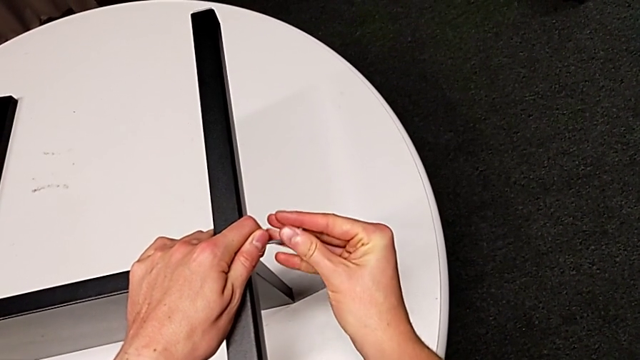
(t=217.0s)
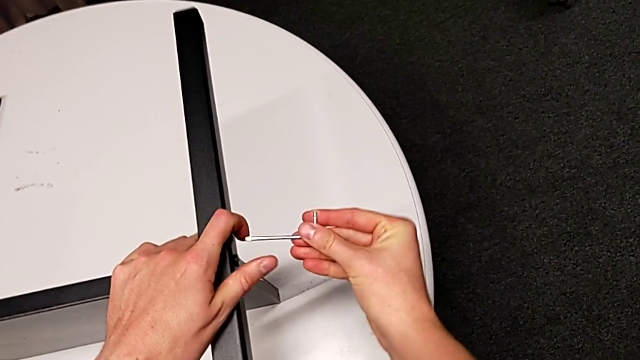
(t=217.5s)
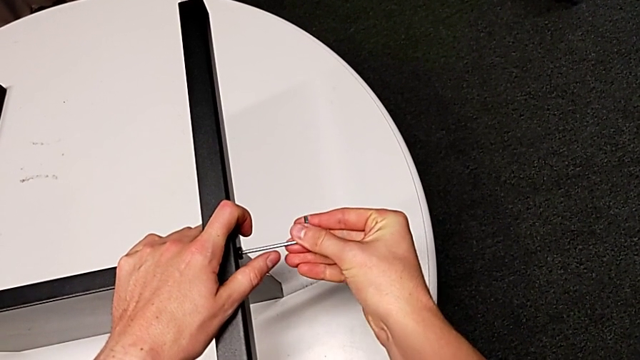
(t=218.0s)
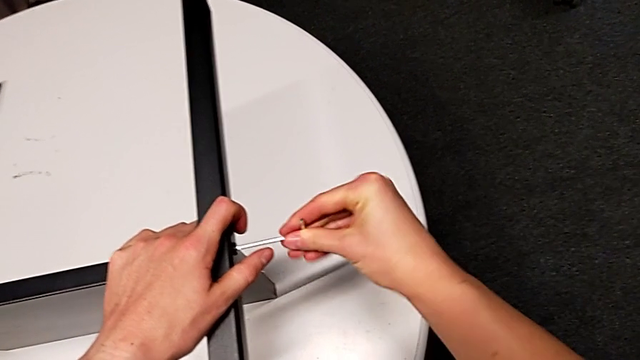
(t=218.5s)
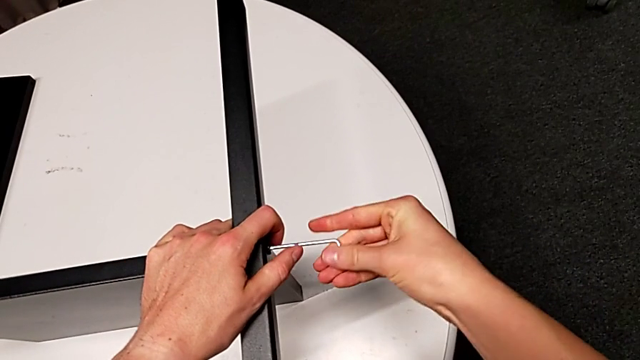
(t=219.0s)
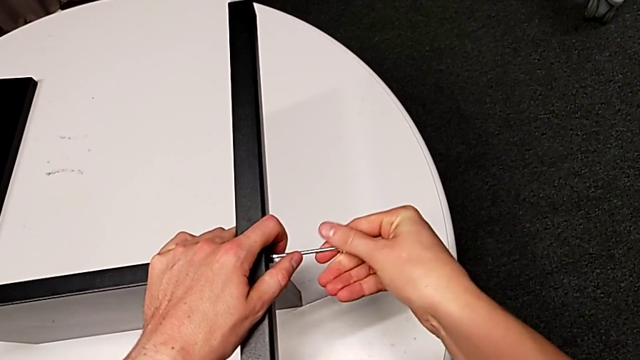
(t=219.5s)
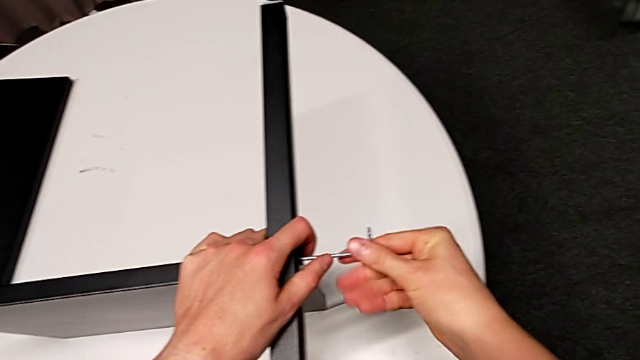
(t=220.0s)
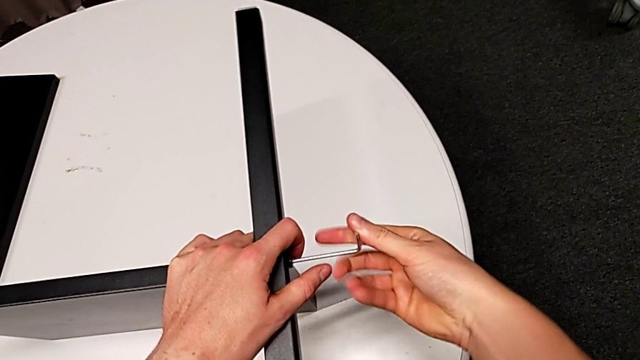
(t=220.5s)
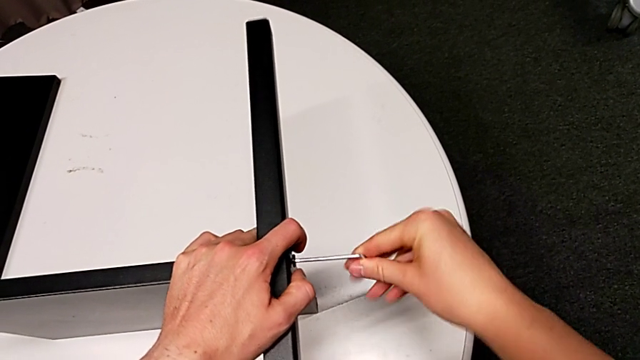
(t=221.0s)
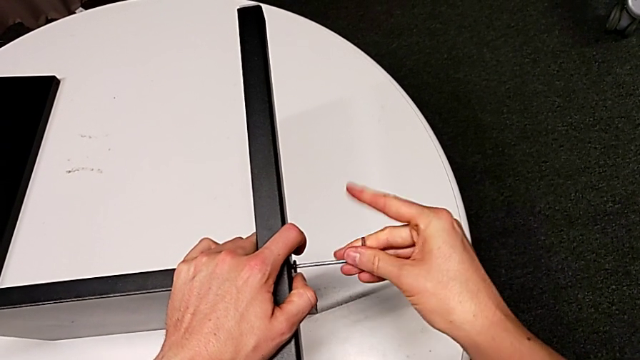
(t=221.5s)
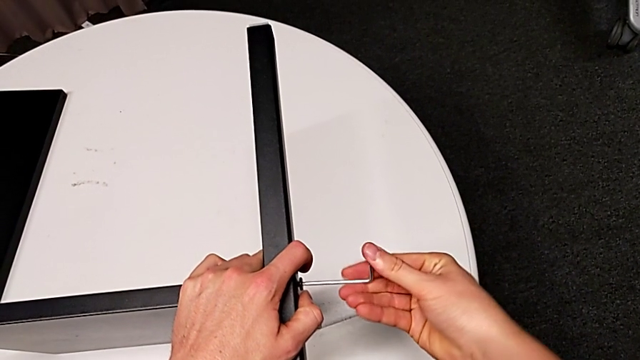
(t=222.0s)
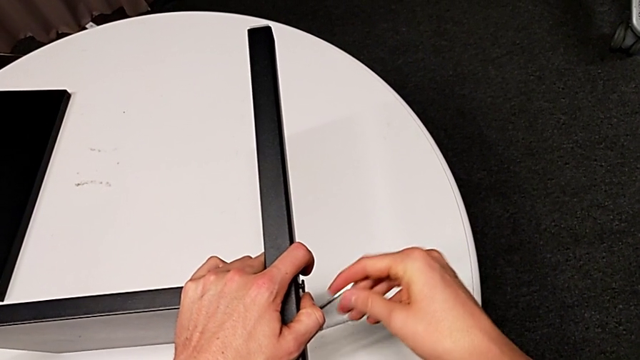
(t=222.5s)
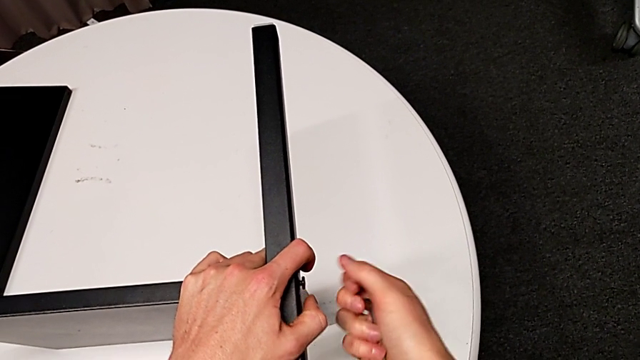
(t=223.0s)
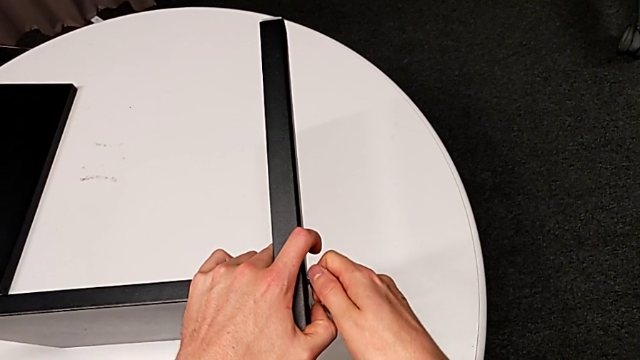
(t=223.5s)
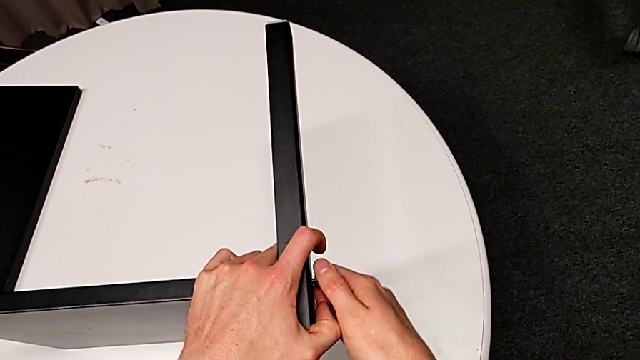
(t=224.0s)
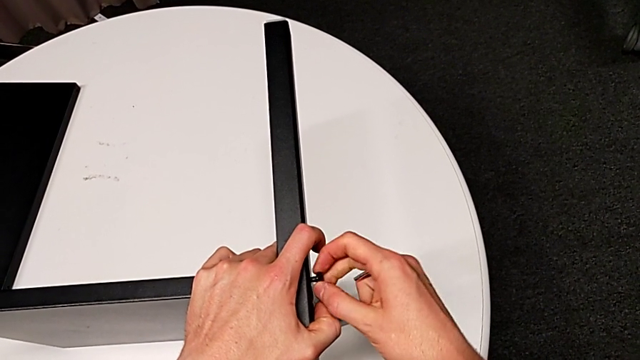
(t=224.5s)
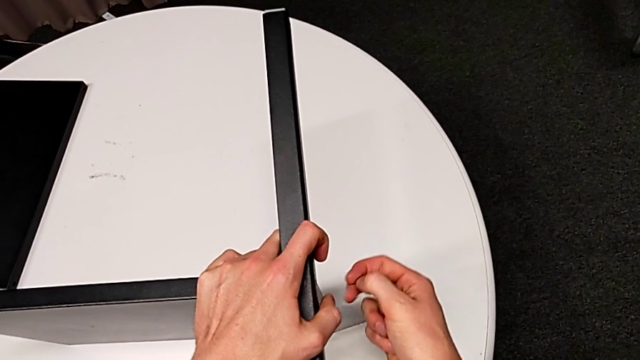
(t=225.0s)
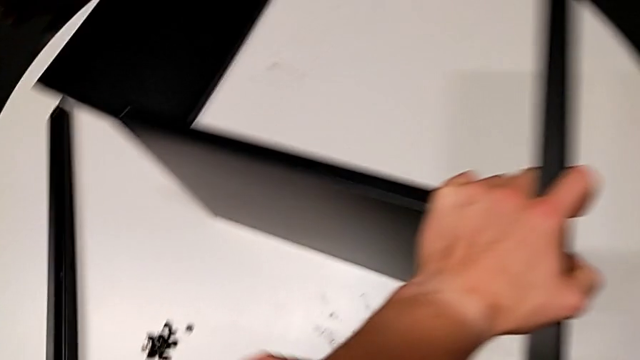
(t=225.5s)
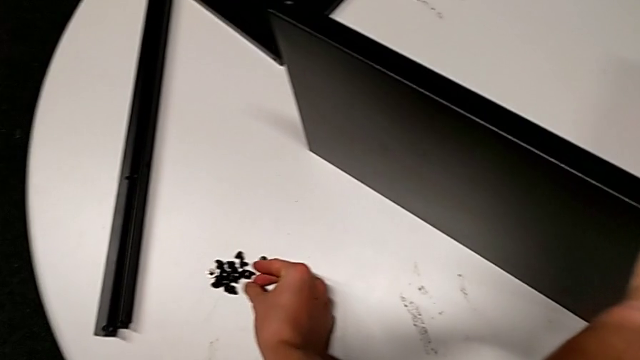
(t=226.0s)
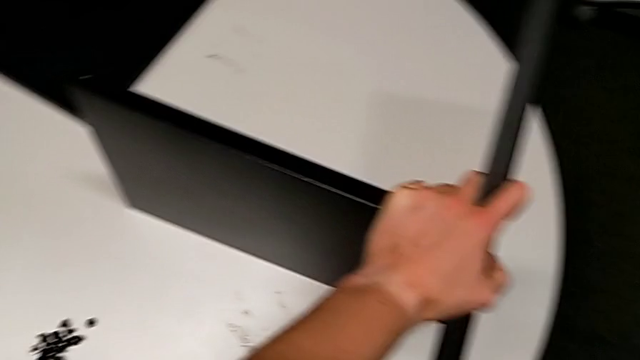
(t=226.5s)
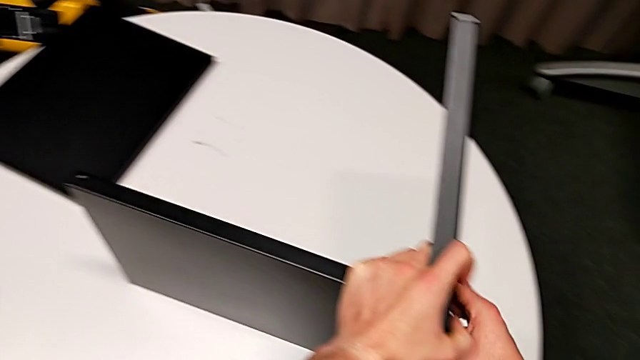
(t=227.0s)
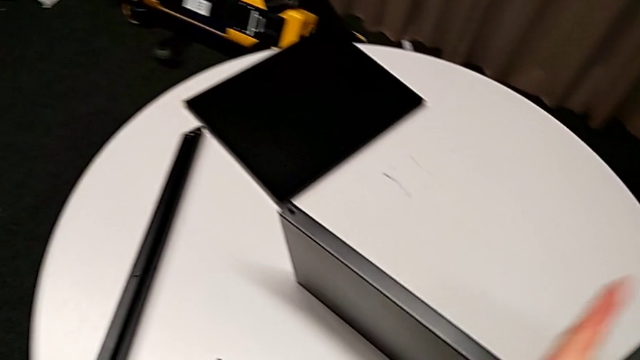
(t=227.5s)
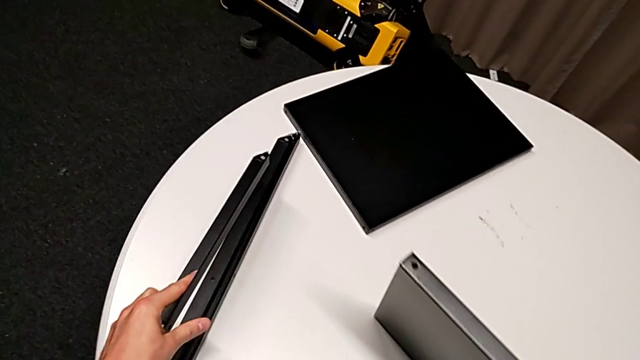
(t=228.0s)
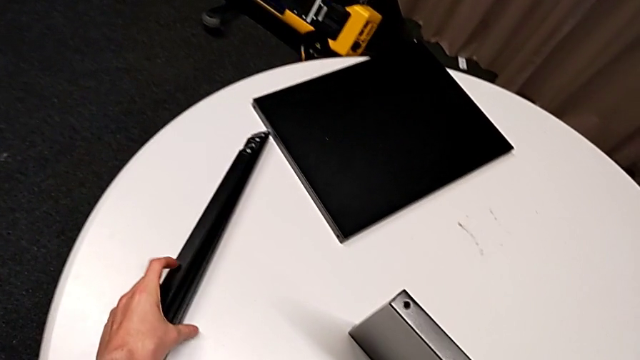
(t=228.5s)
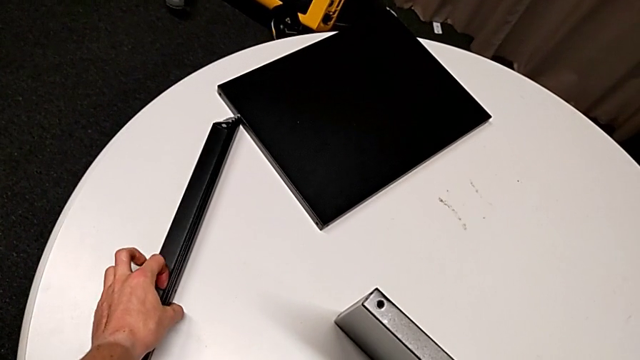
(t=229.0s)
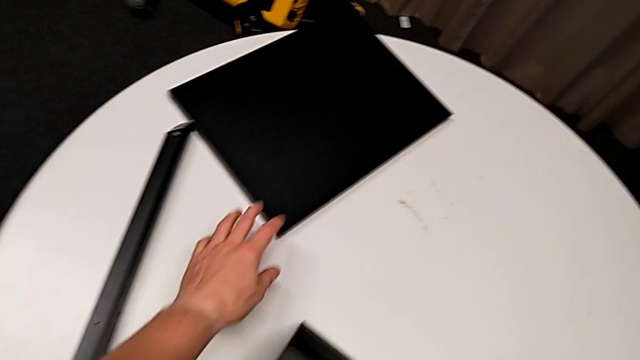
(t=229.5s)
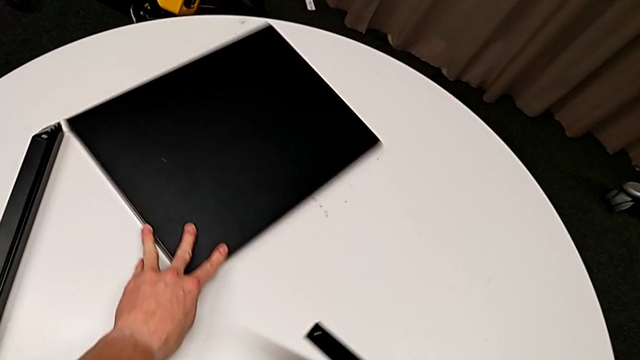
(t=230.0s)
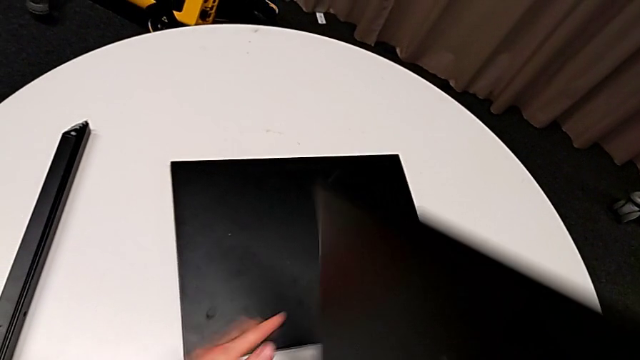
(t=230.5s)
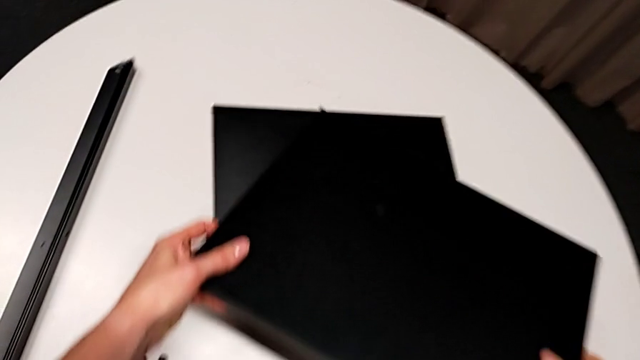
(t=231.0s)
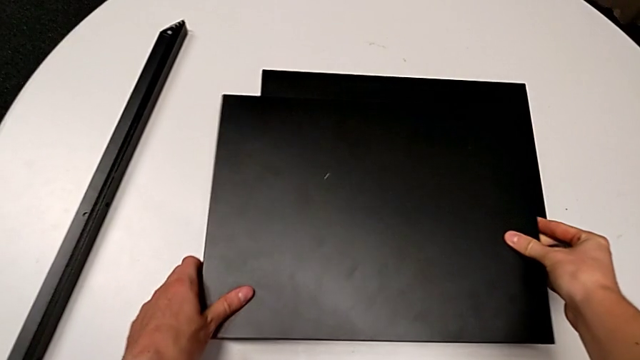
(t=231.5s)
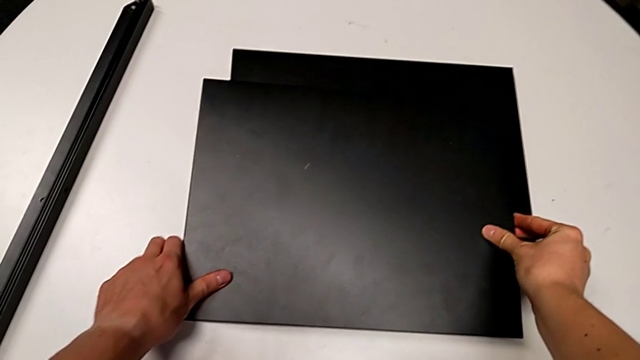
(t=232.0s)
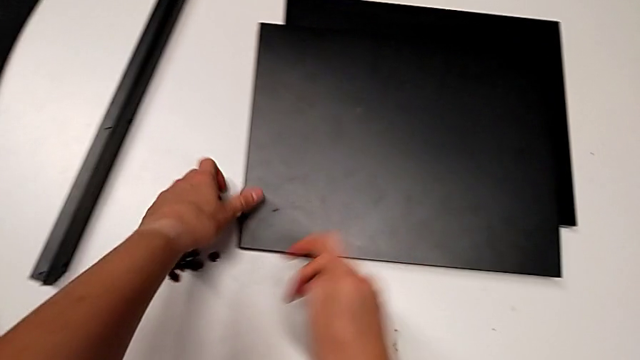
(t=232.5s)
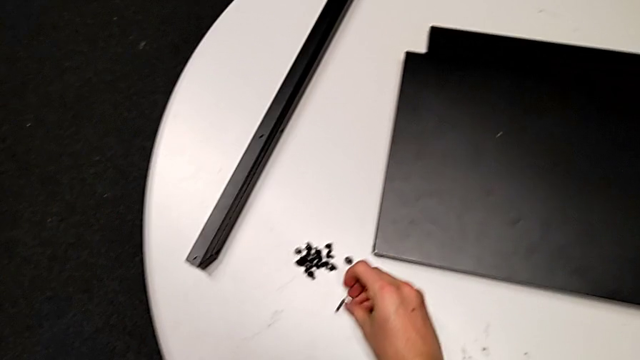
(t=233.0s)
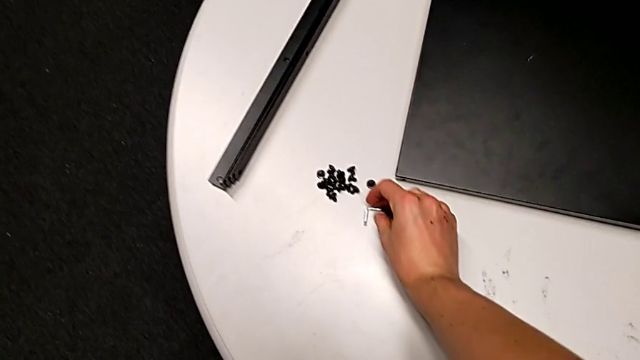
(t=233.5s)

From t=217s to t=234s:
The camera wearer is disassembling the fourth leg of the shelf. They insert the Allen wrench, unscrew the hex socket head, withdraw the Allen wrench, disassemble the hex socket head and place it. They disassemble the fourth leg and place it. They rotate the bottom tray with the left hand, slide the top tray with the right hand, place the bottom tray and place the Allen wrench.
